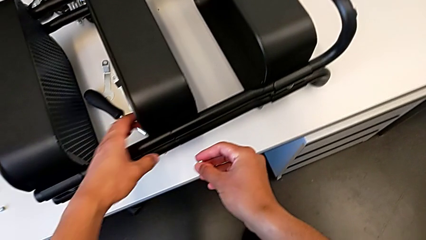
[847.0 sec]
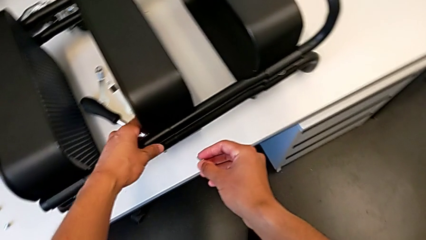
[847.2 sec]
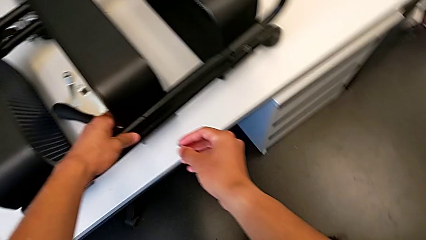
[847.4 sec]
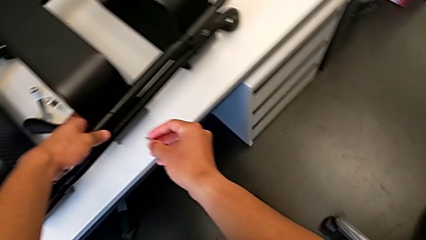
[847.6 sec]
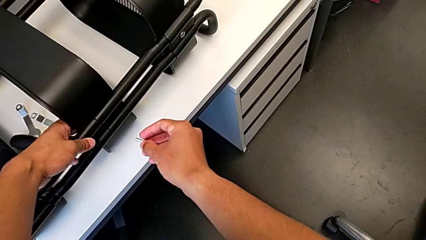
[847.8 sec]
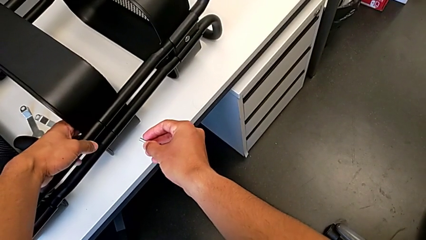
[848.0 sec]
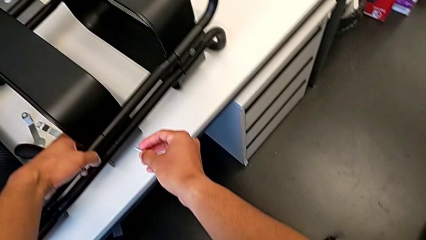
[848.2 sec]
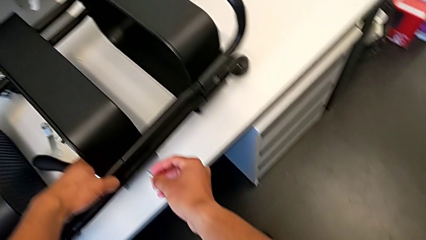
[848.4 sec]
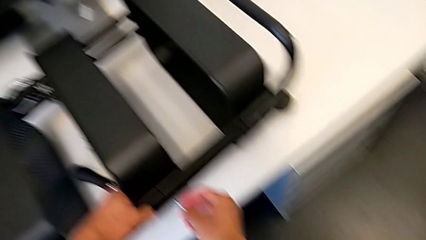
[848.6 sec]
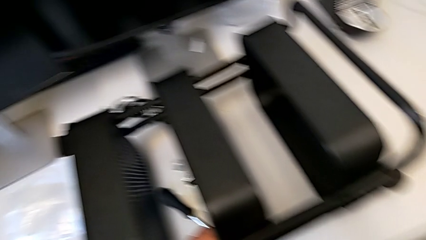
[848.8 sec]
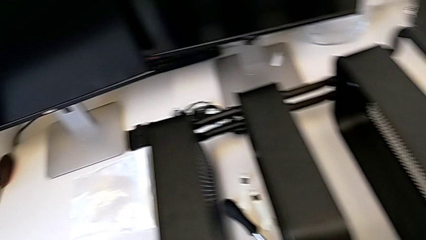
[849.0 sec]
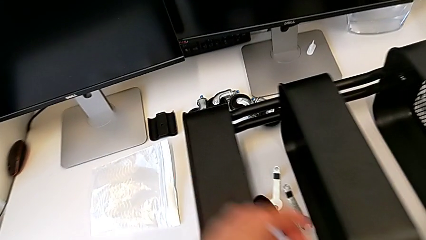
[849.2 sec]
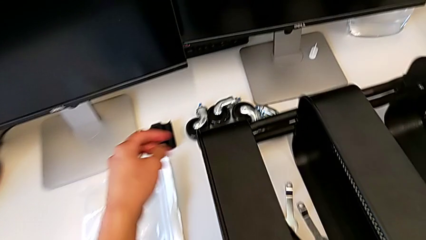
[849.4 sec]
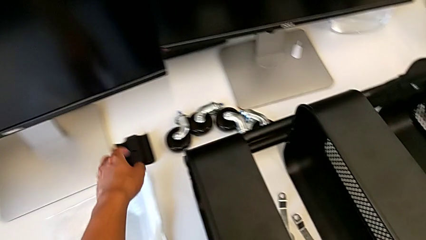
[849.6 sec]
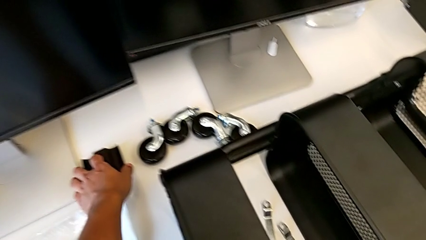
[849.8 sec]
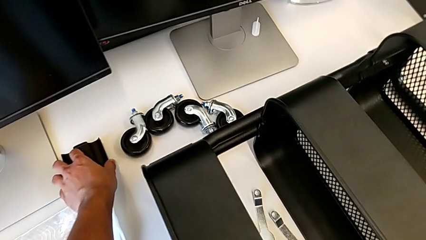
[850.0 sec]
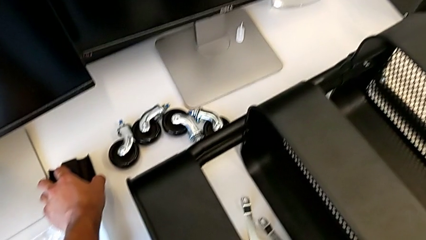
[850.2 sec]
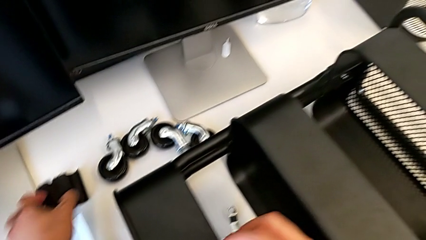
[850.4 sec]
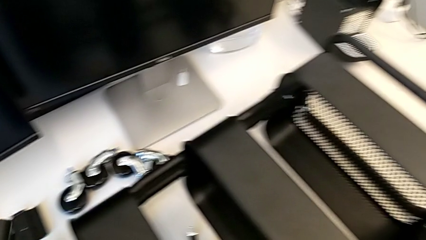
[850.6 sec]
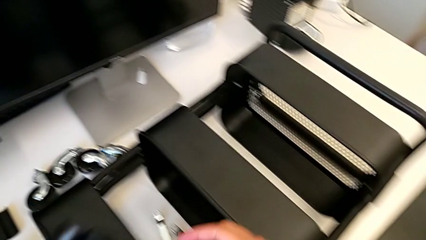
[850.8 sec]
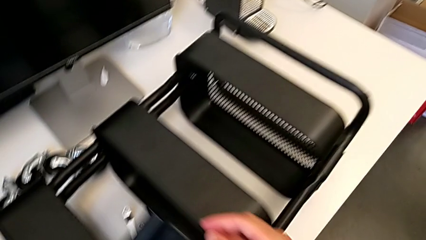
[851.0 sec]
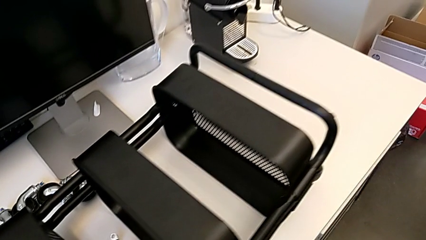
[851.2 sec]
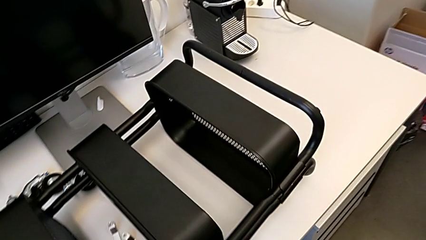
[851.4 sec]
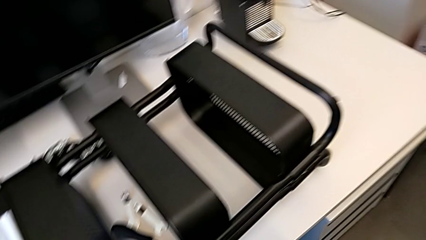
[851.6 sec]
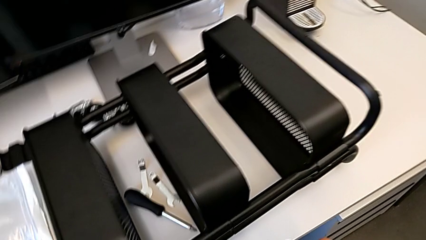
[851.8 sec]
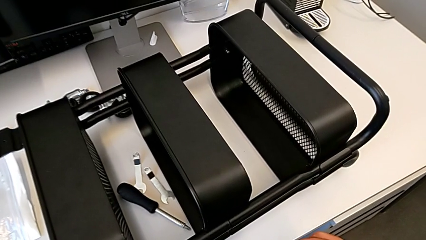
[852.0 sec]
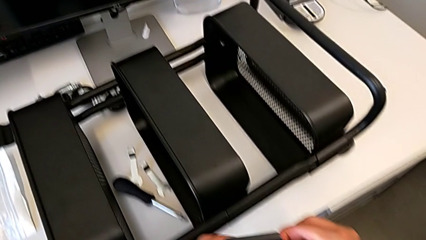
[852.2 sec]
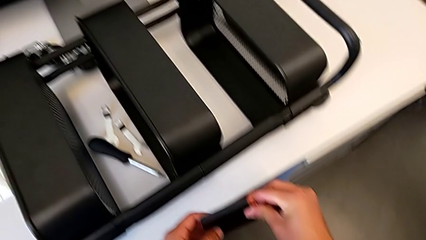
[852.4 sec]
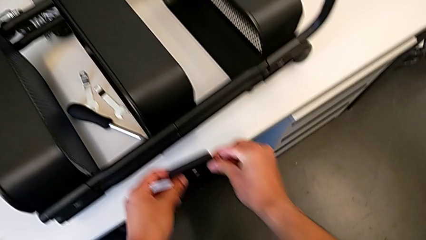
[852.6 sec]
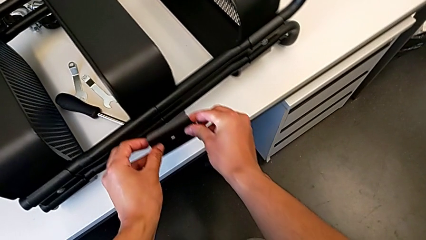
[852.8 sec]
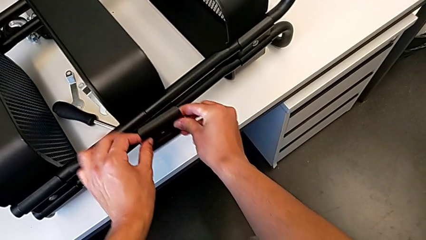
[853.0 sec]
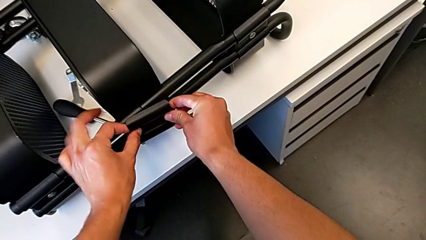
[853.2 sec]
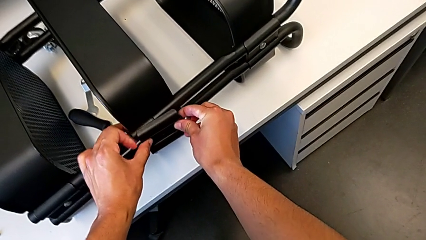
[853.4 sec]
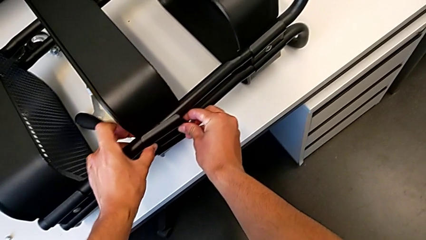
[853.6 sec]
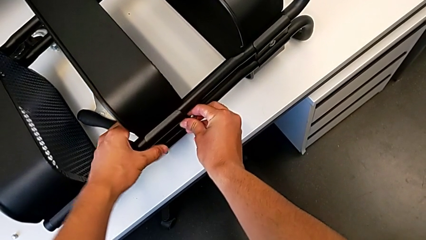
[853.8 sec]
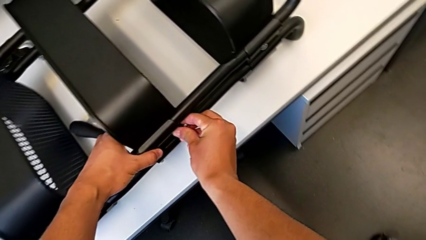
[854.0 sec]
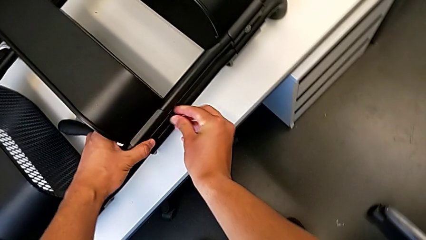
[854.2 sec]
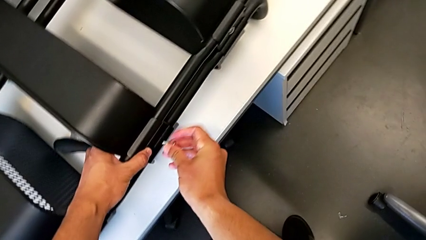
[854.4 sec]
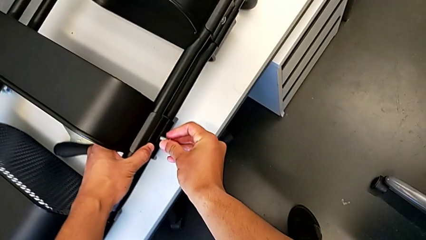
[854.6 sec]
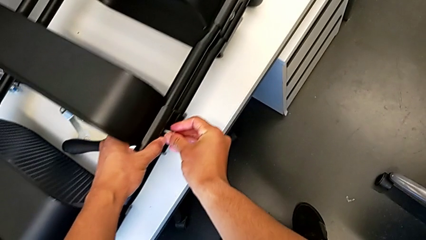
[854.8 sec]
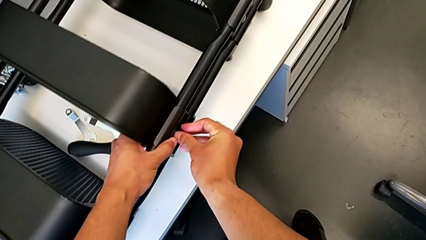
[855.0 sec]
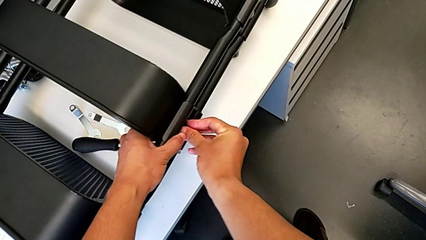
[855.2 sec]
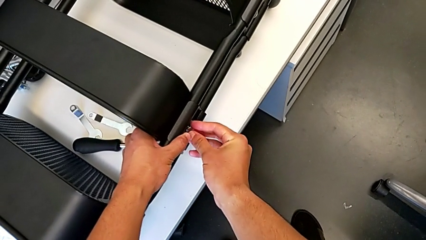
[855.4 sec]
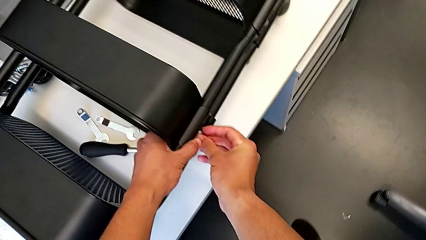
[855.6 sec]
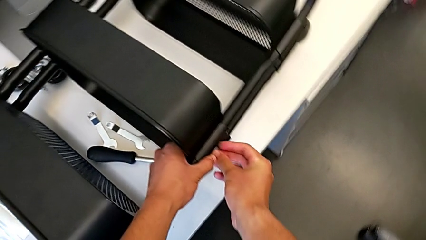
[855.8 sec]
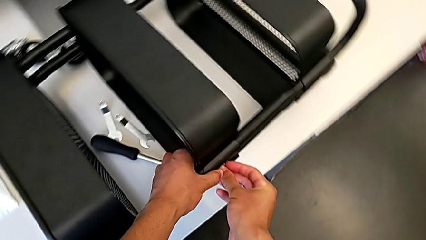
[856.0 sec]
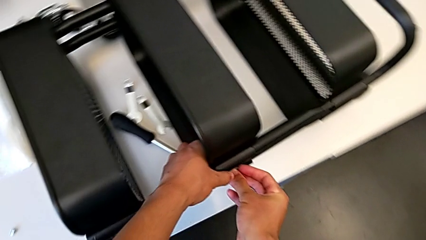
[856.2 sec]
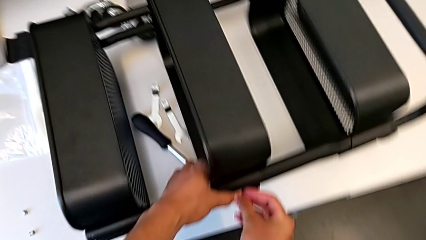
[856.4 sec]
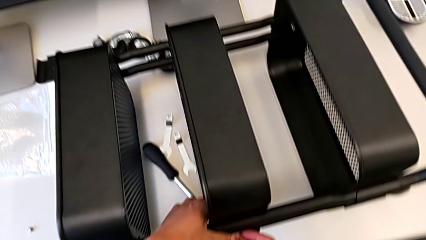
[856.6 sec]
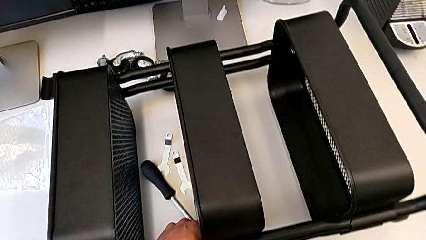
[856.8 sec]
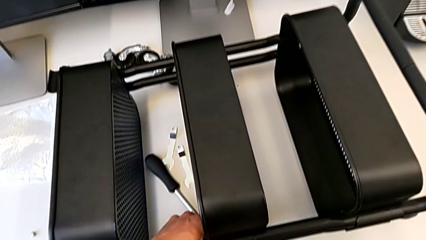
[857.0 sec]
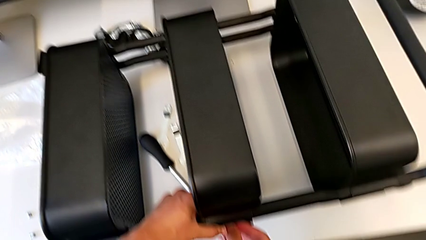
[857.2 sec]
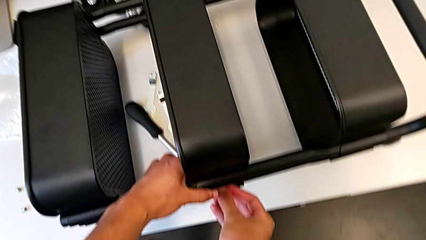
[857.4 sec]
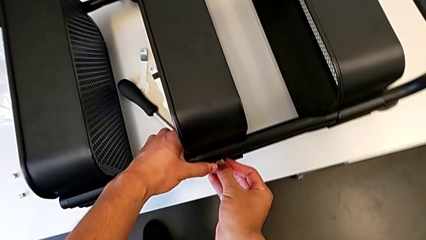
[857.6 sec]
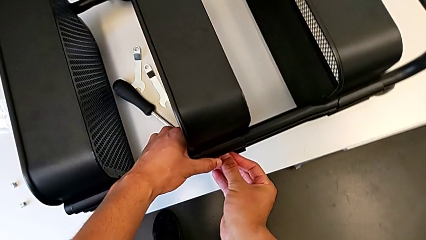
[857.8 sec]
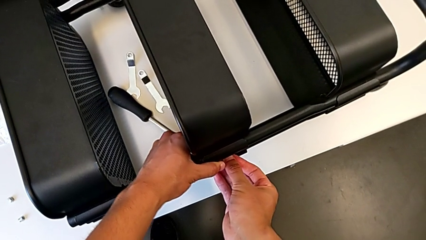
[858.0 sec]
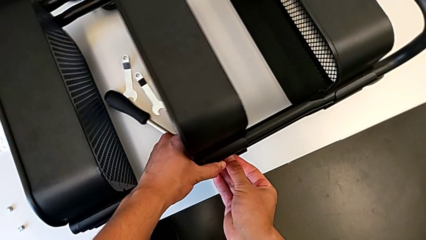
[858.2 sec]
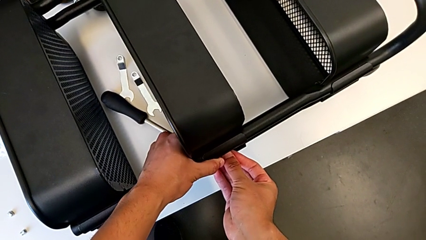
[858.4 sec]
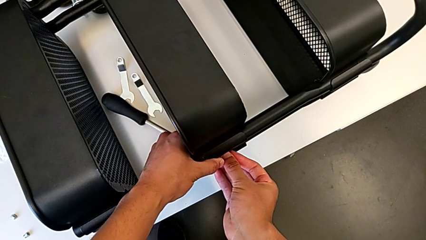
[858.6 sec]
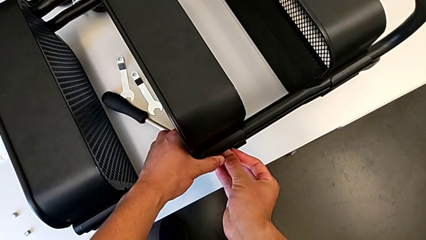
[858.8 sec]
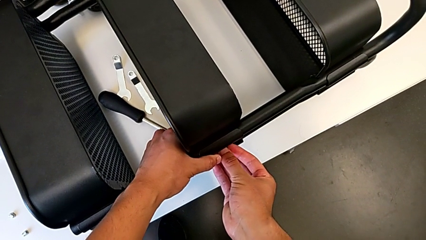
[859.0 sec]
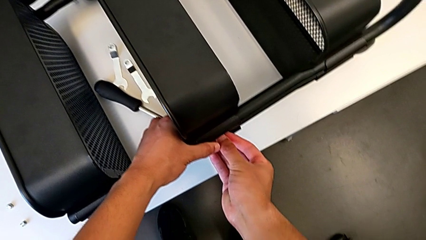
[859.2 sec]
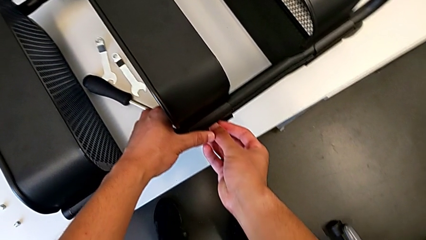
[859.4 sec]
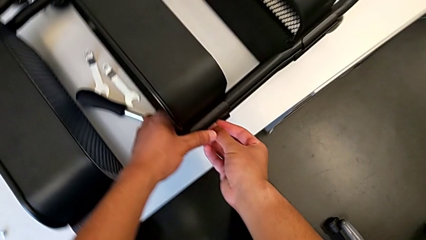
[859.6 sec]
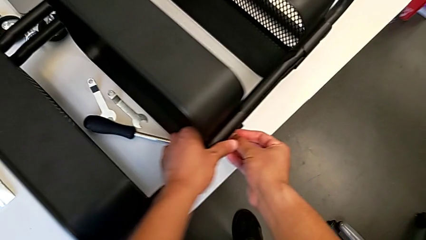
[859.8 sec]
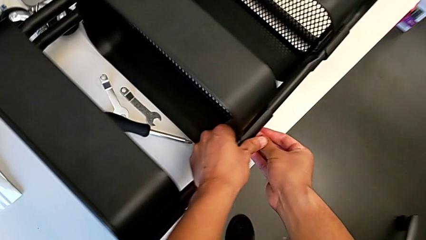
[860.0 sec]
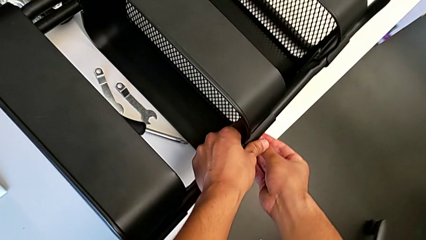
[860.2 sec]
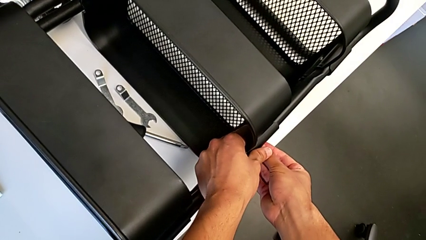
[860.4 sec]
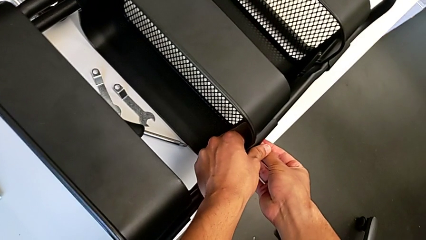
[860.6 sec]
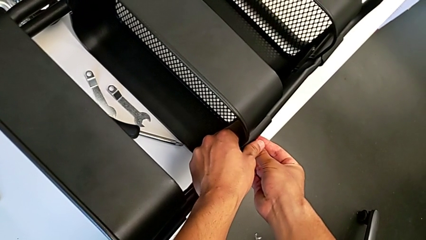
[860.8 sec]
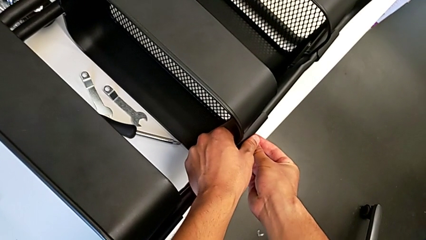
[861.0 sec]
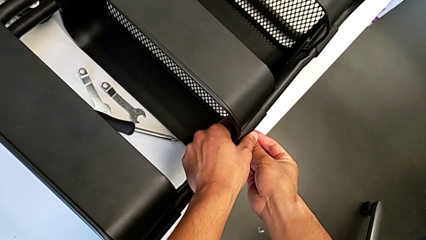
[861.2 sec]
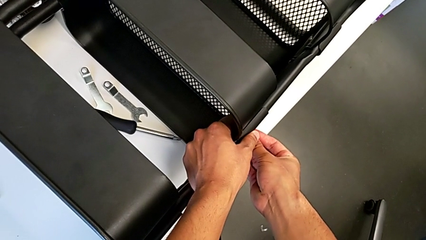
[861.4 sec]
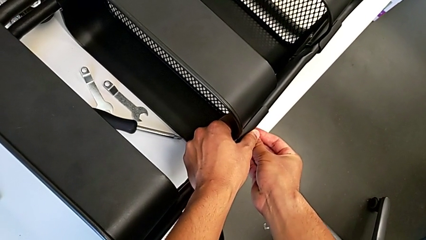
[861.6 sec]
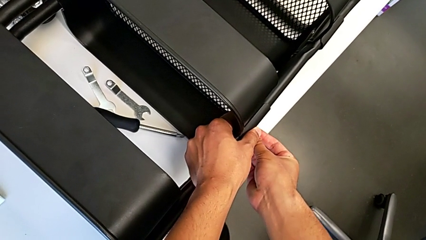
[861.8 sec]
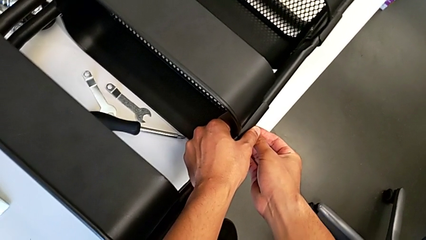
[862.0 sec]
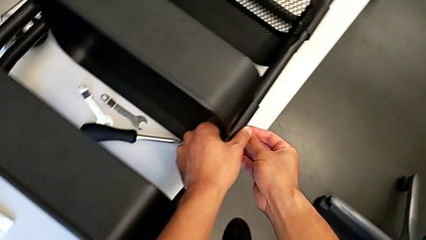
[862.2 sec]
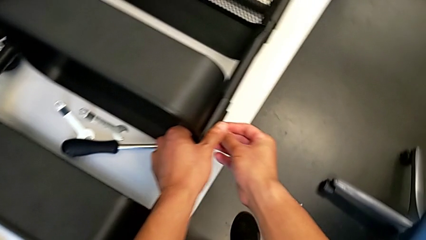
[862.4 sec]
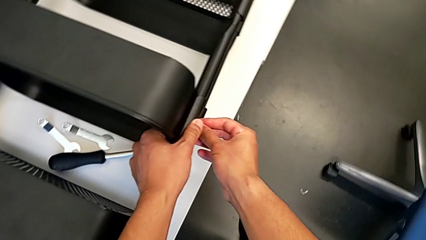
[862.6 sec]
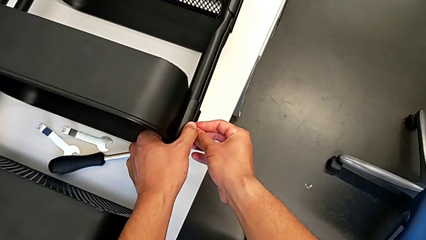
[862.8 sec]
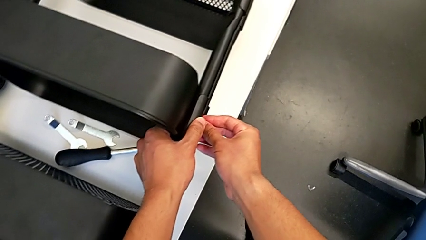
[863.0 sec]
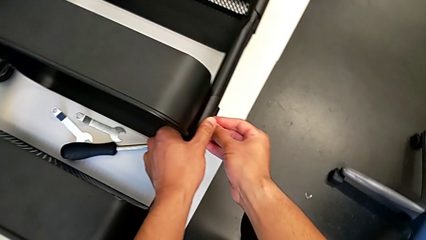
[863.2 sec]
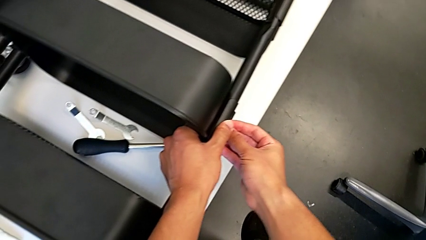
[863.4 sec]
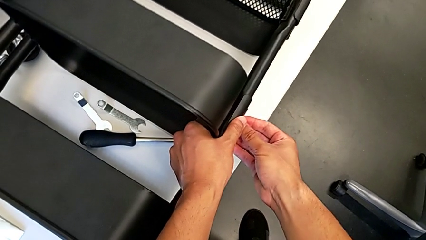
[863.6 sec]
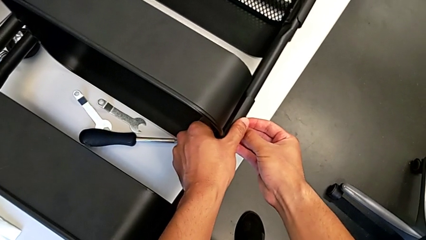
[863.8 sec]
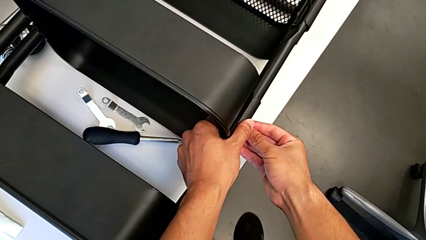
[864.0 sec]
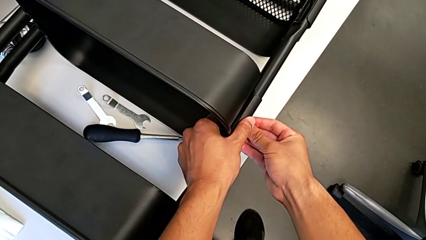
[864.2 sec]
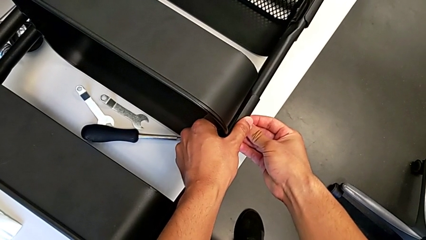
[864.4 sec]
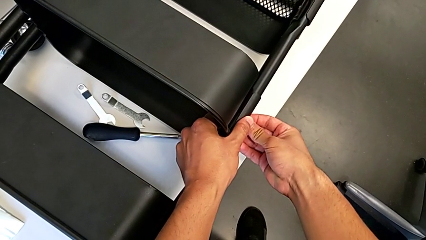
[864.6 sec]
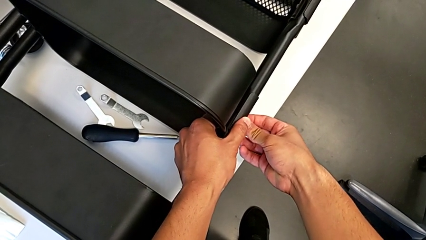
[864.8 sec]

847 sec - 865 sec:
The camera wearer is assembling the middle shelf with the side bars. They place the bracket, grab it, place it, insert the screw and screw the bolt.
